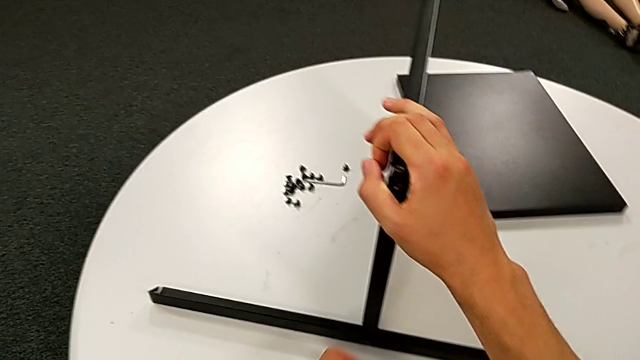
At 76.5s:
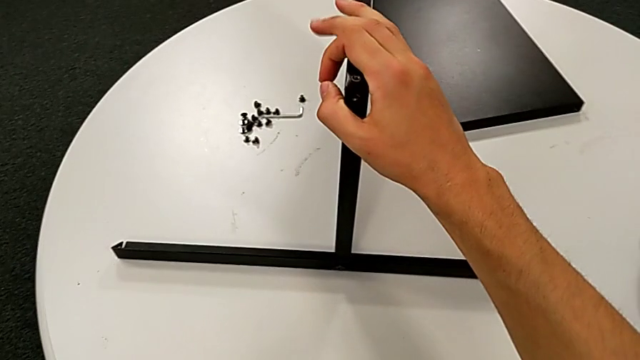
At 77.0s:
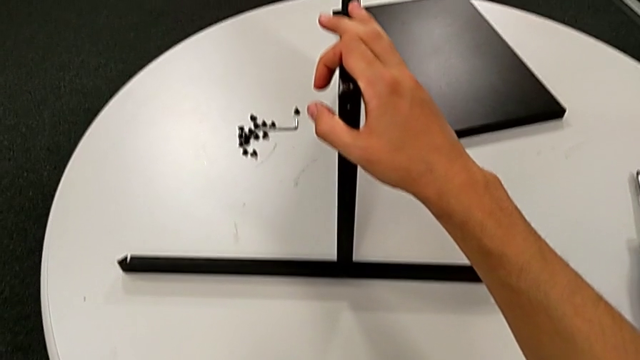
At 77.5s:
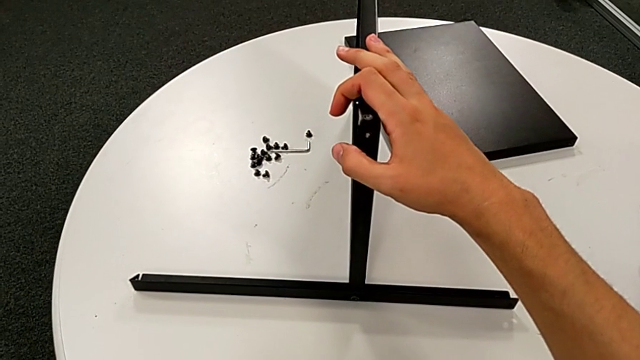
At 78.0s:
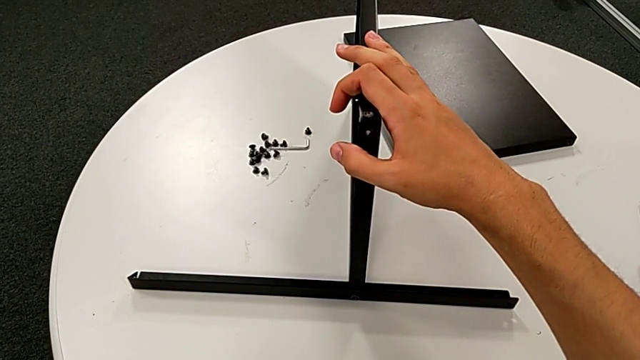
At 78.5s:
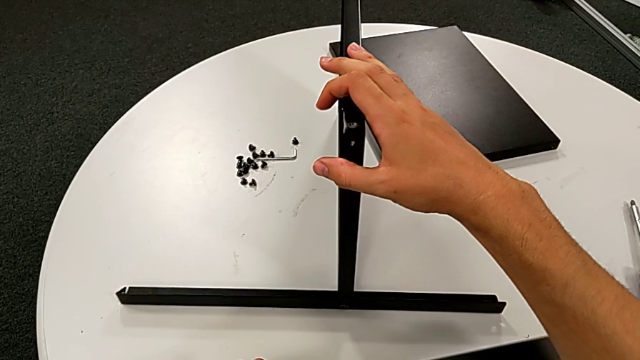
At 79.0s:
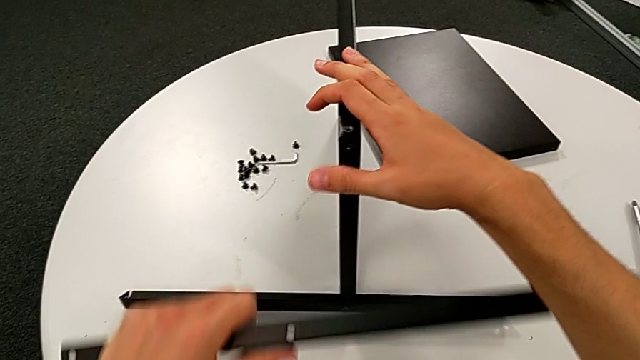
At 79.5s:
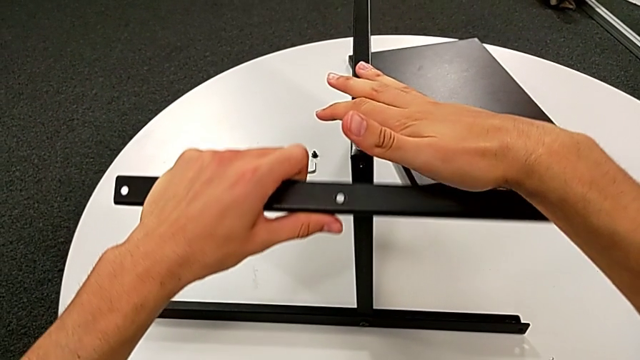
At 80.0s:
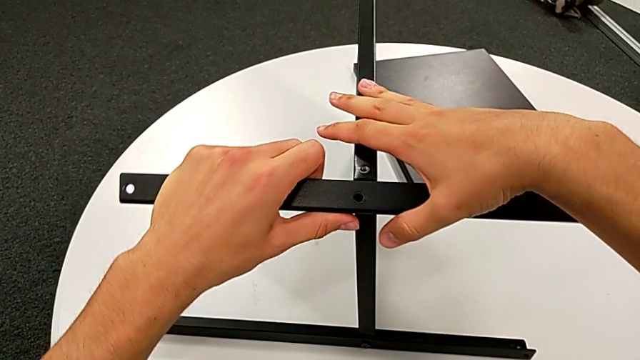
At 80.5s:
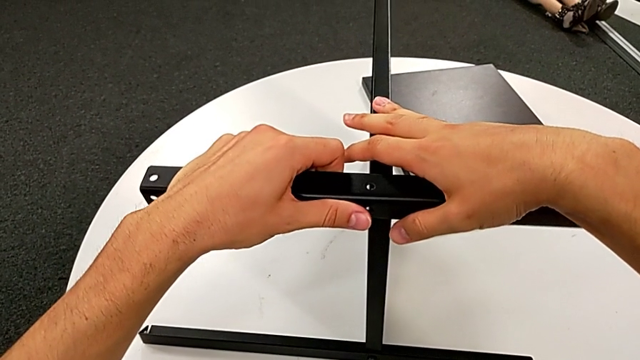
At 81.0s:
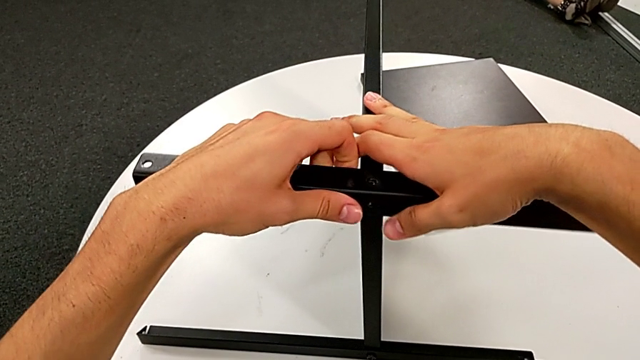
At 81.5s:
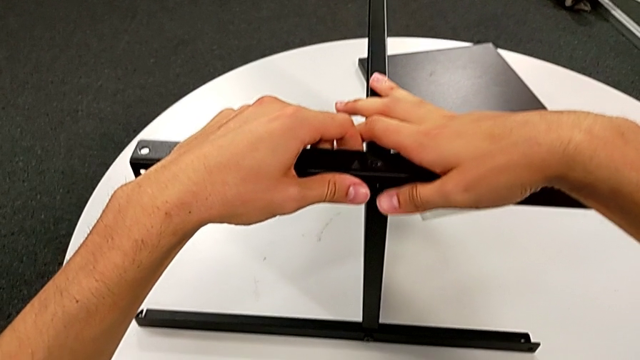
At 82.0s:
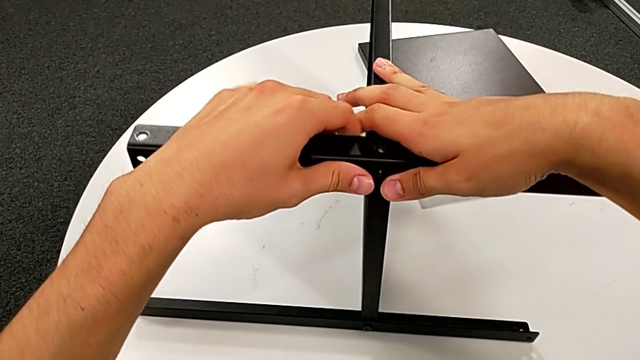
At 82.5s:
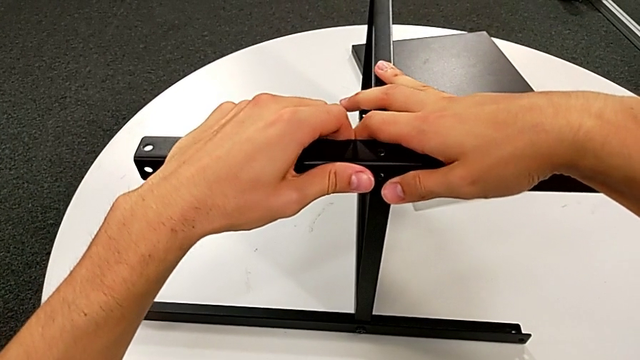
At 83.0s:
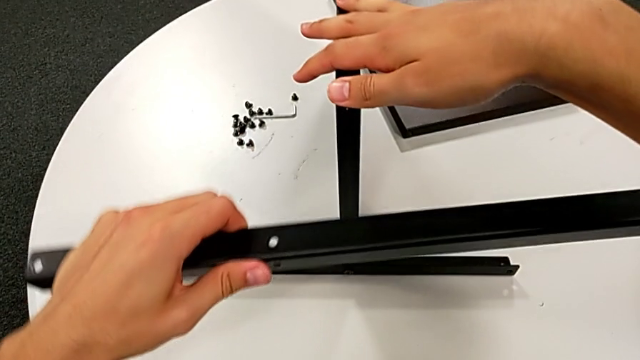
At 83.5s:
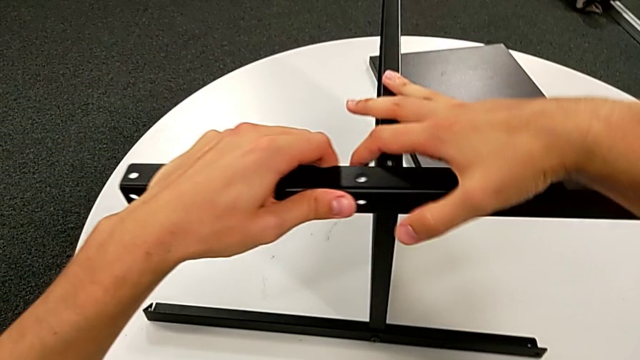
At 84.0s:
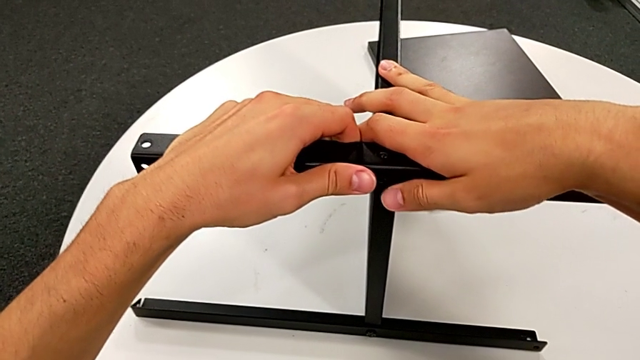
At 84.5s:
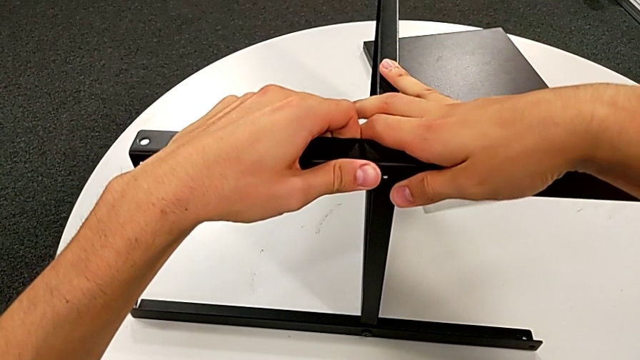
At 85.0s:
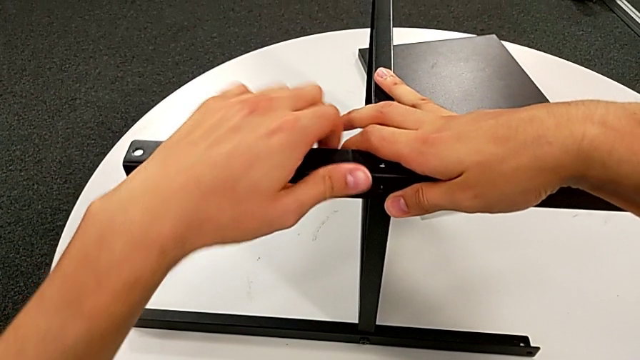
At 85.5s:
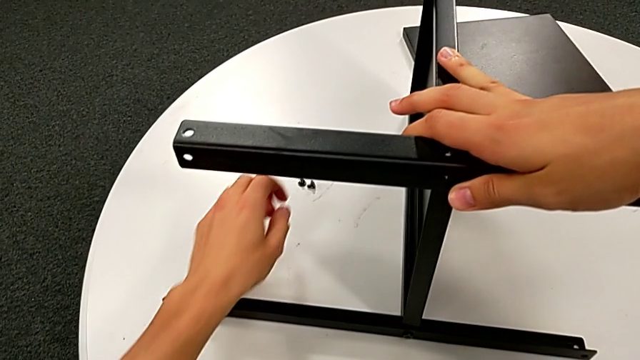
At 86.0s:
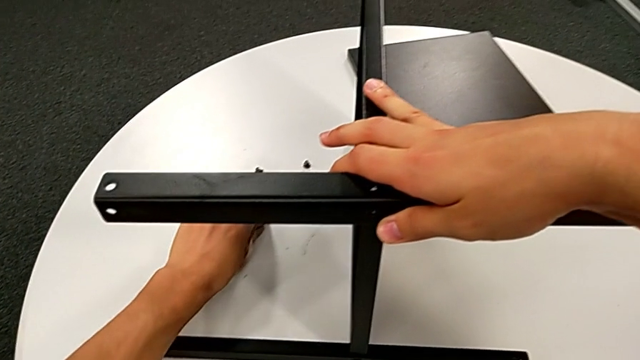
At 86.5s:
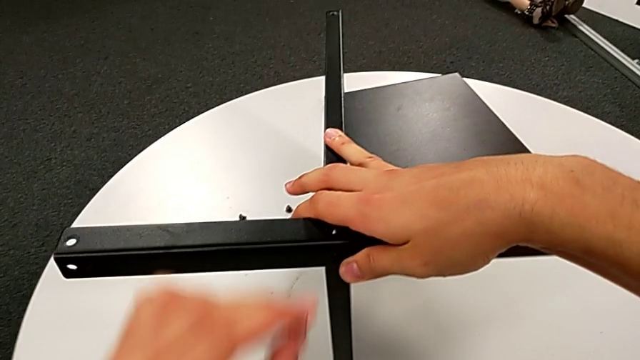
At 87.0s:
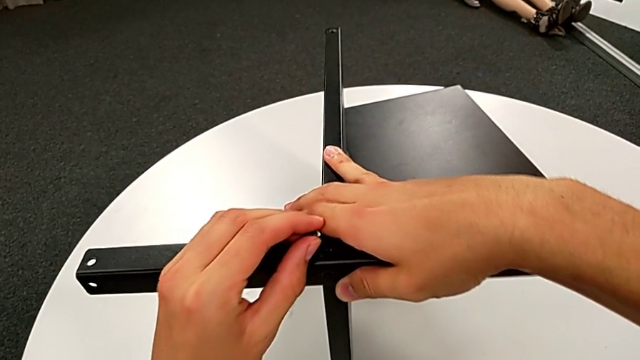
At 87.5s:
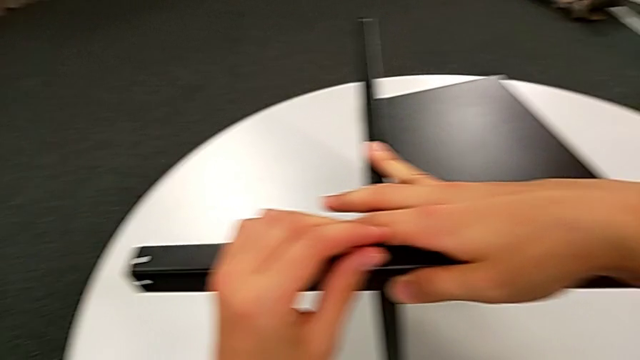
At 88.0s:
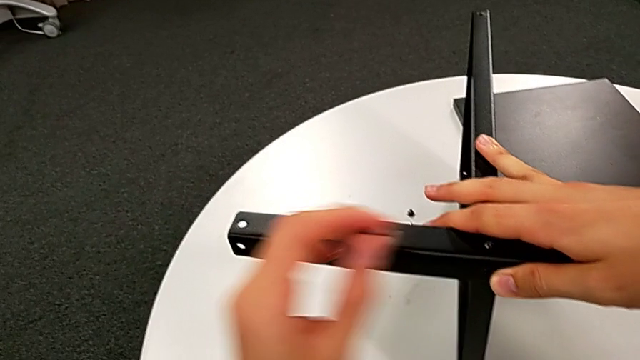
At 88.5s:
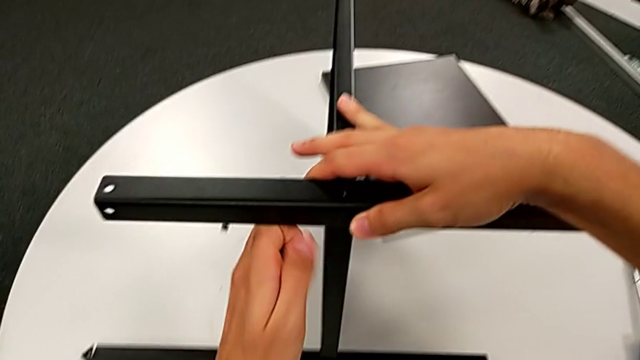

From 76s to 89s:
The camera wearer is assembling the second leg of the tray. They grab the leg, place it, align it, withdraw it, place it, grab the hex socket head, insert it and withdraw the leg.

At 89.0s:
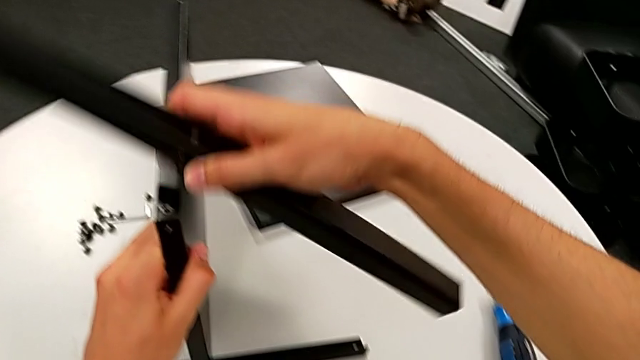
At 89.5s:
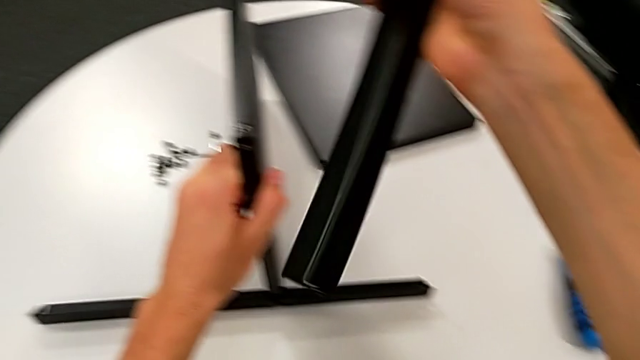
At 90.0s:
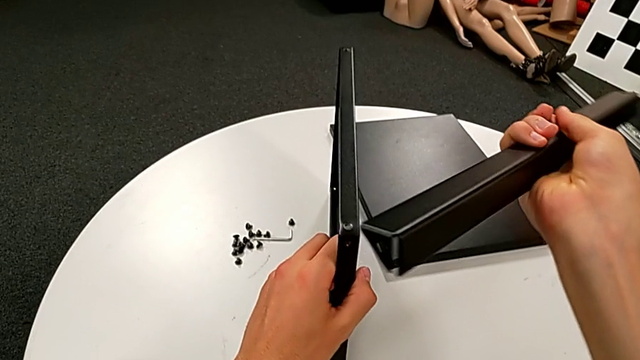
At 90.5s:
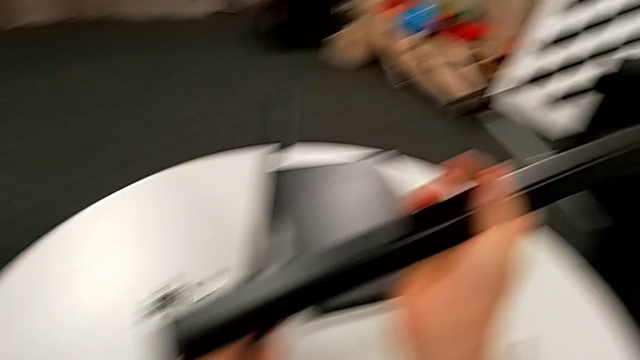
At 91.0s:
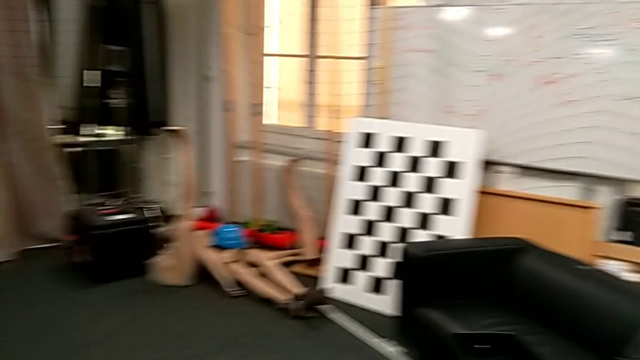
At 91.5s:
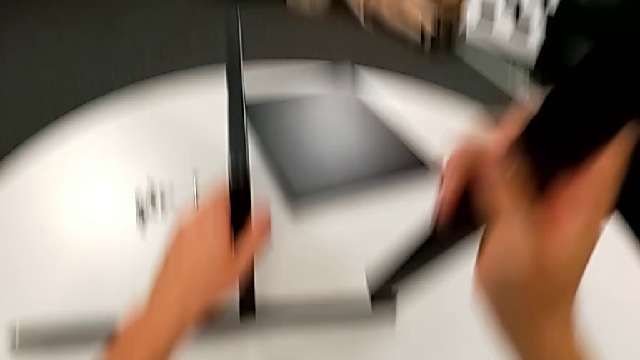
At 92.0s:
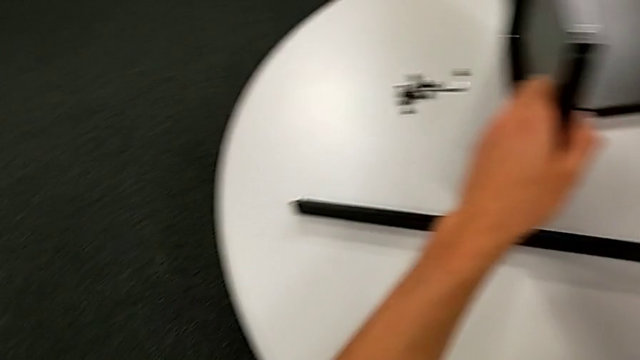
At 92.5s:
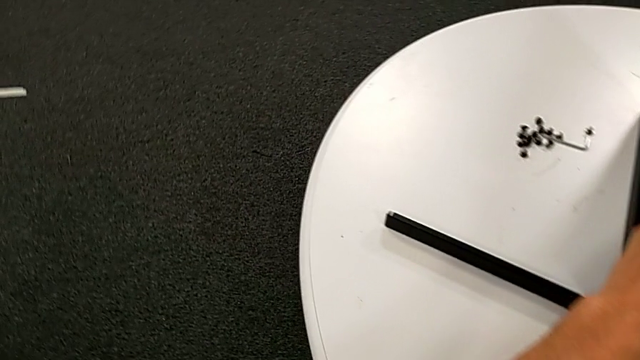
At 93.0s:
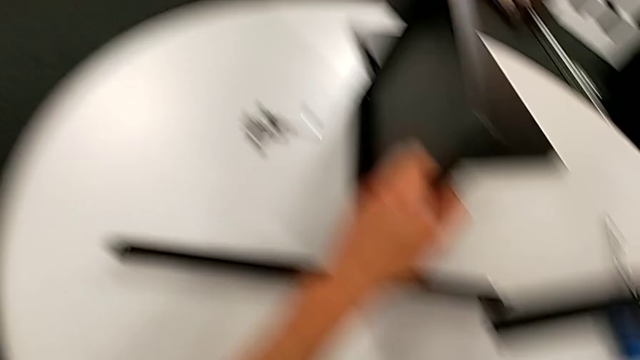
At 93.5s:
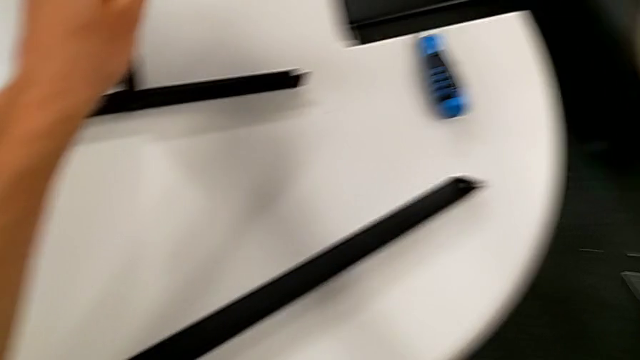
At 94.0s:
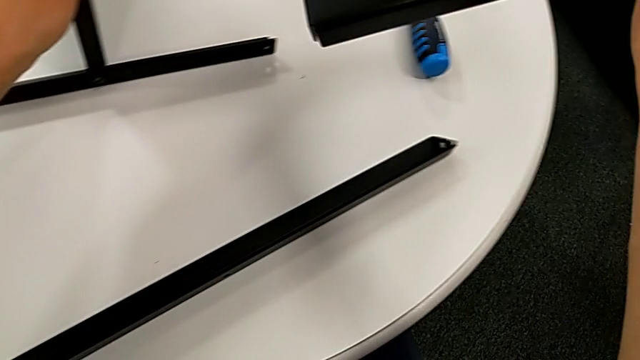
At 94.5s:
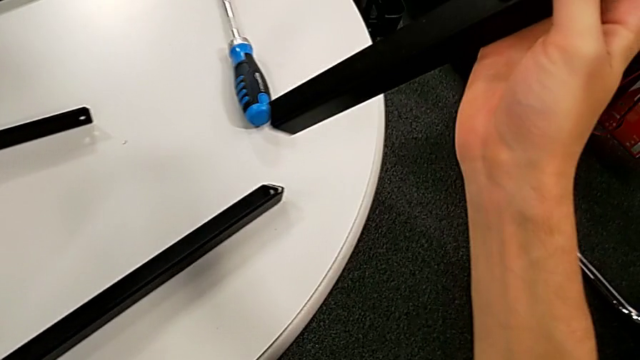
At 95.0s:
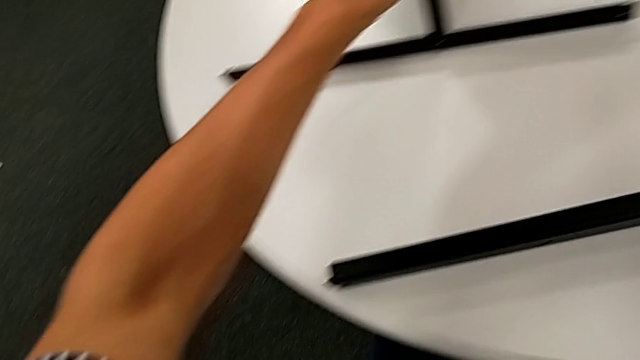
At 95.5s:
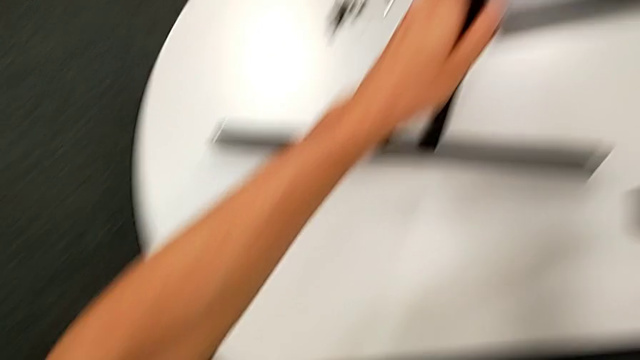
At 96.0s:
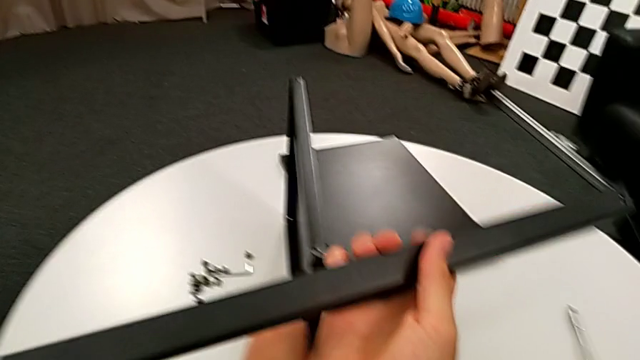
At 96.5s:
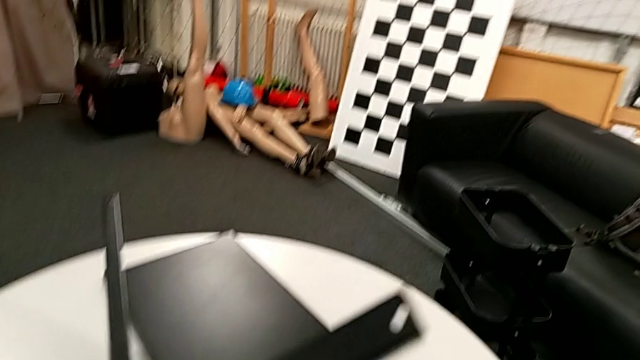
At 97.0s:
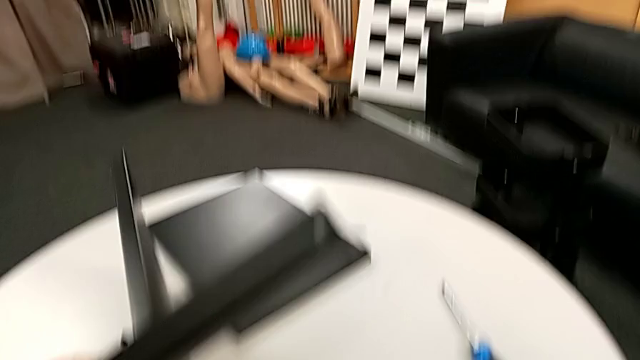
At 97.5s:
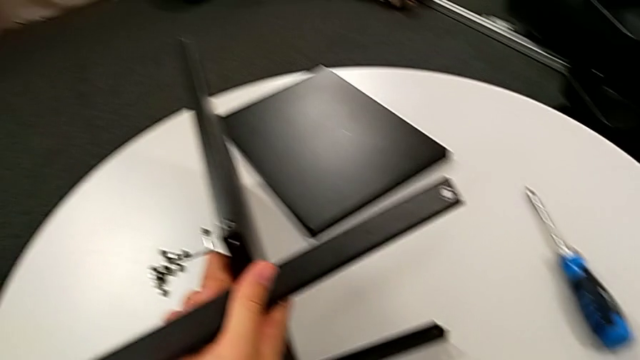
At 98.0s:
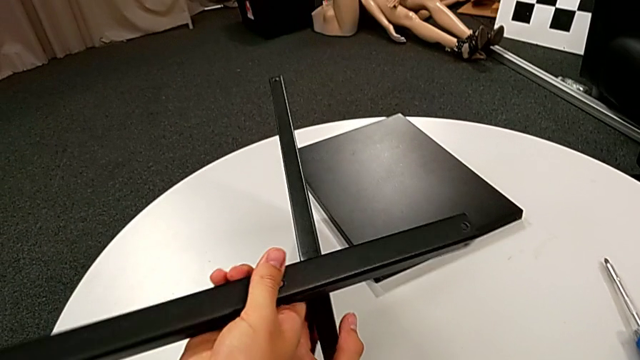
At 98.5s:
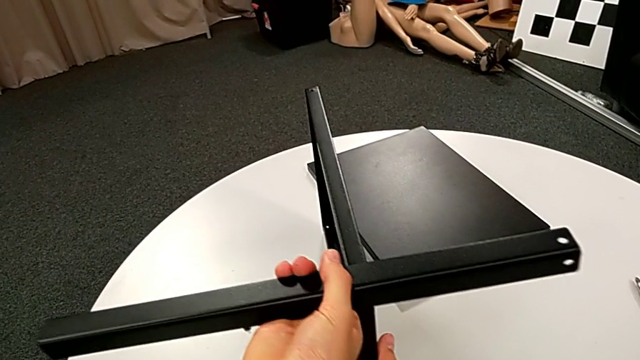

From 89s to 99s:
The camera wearer is assembling the second leg of the tray. They rotate the leg, inspect the nightstand and place the leg.
